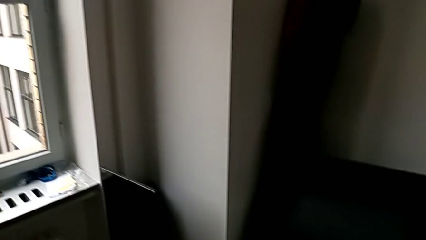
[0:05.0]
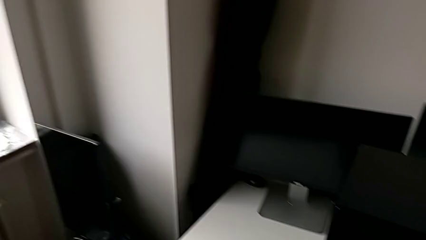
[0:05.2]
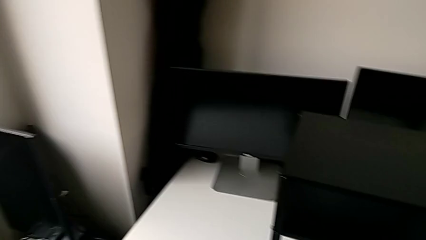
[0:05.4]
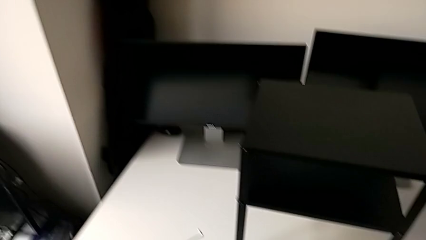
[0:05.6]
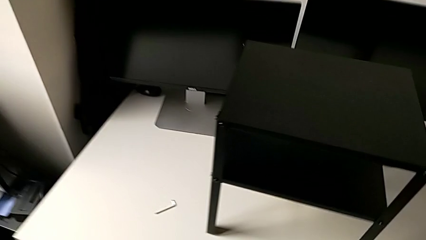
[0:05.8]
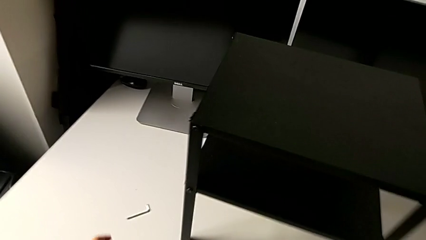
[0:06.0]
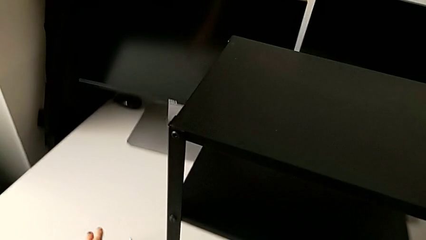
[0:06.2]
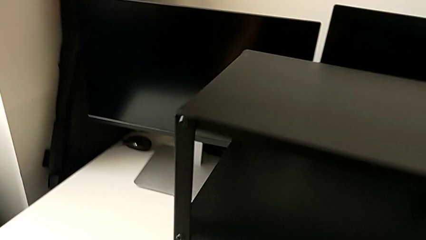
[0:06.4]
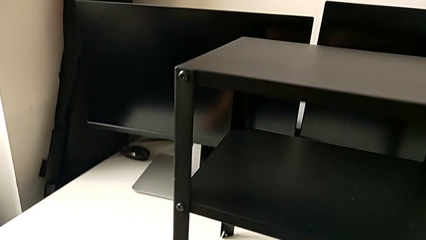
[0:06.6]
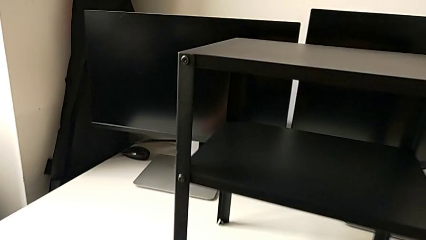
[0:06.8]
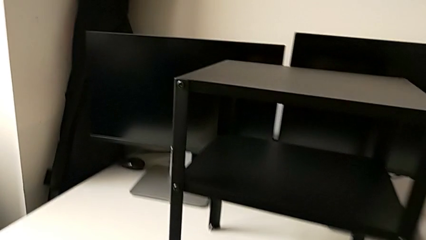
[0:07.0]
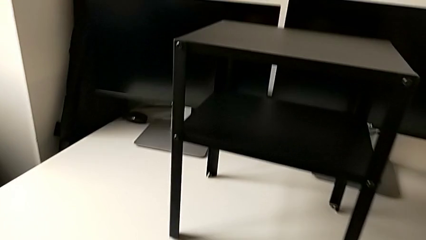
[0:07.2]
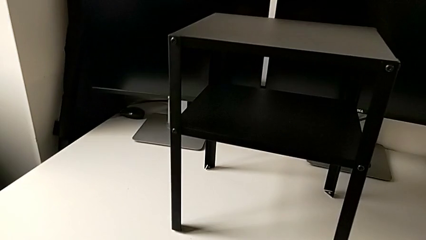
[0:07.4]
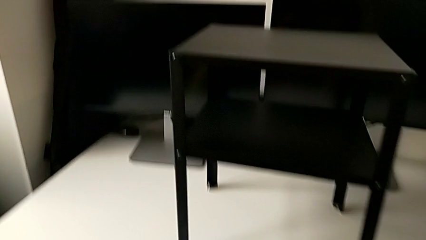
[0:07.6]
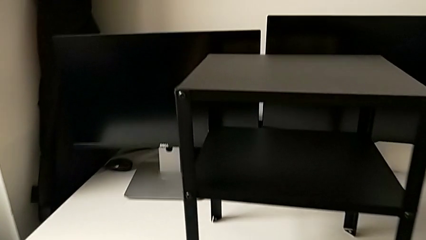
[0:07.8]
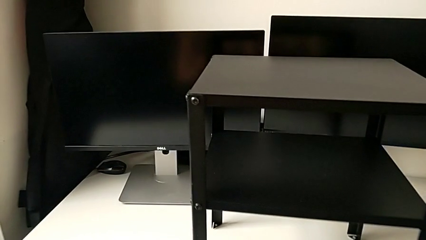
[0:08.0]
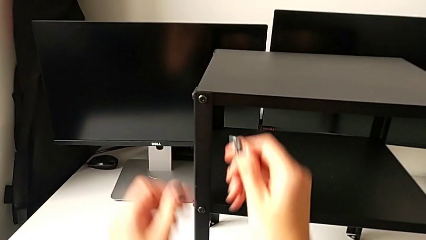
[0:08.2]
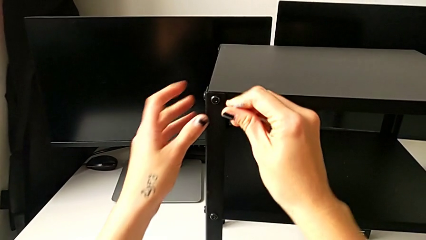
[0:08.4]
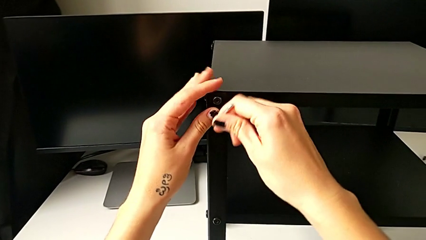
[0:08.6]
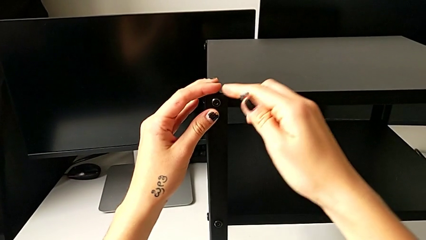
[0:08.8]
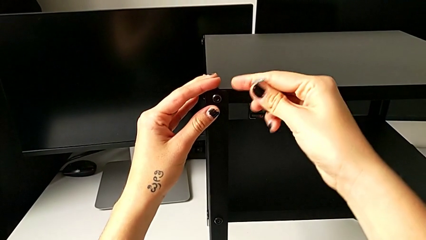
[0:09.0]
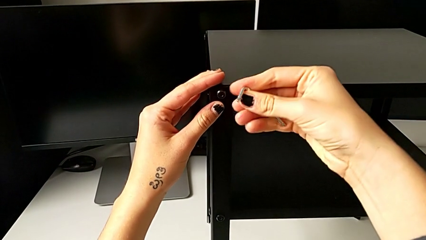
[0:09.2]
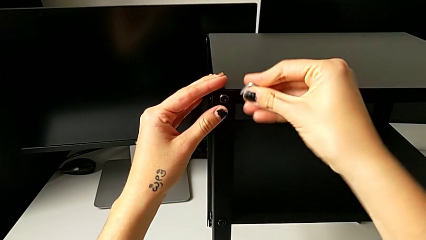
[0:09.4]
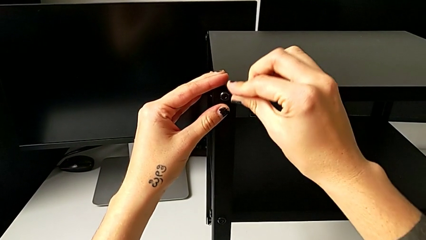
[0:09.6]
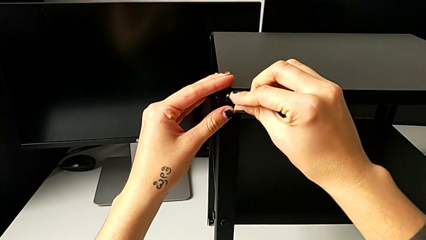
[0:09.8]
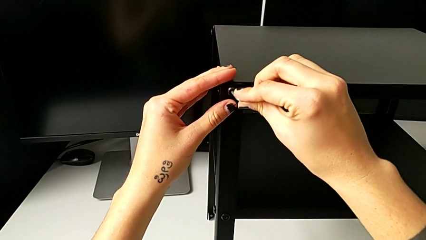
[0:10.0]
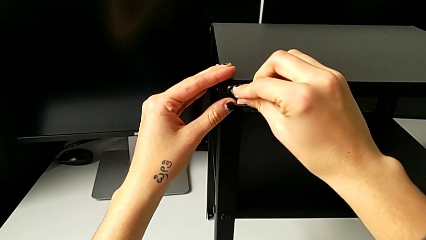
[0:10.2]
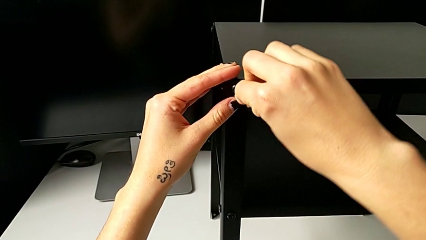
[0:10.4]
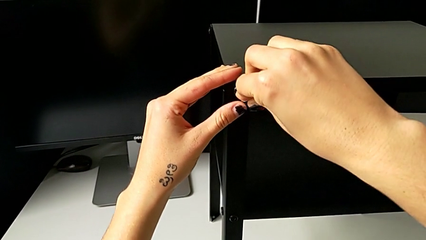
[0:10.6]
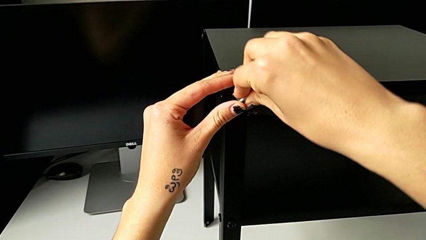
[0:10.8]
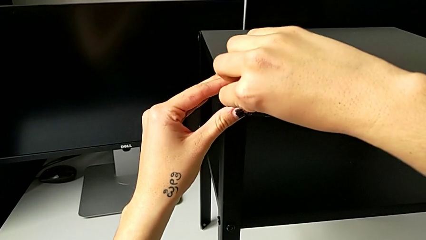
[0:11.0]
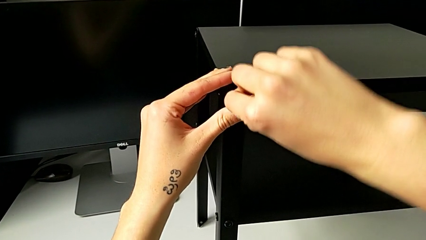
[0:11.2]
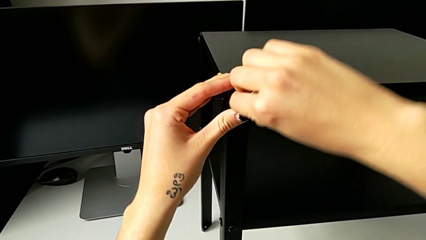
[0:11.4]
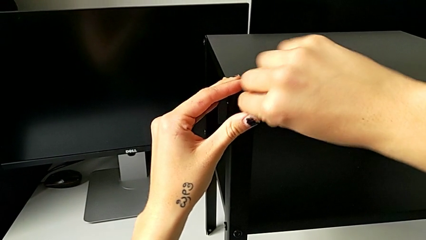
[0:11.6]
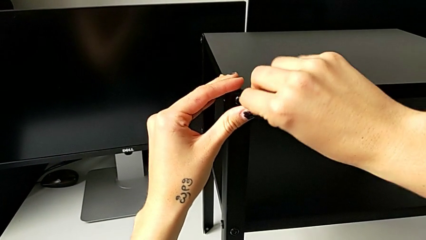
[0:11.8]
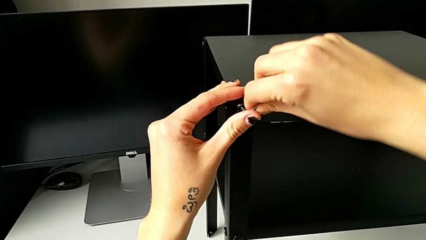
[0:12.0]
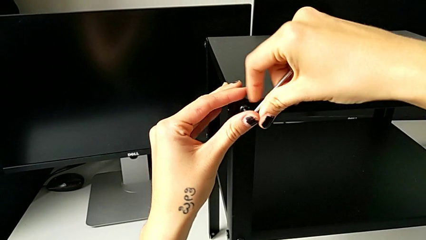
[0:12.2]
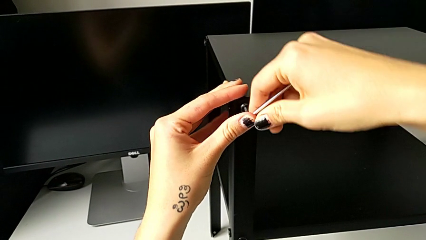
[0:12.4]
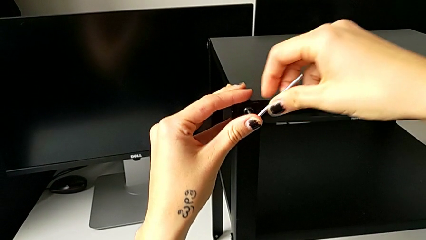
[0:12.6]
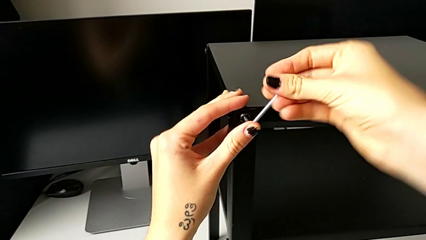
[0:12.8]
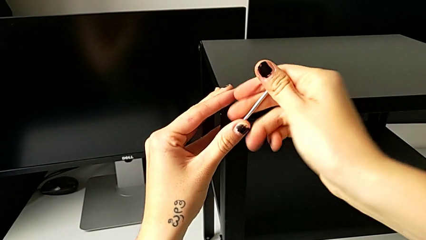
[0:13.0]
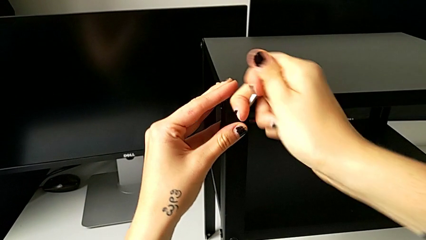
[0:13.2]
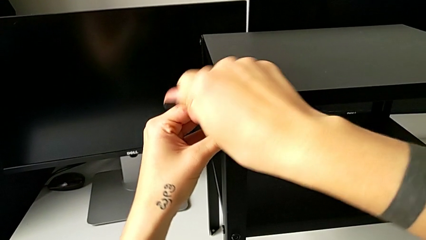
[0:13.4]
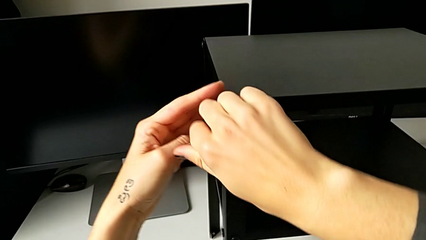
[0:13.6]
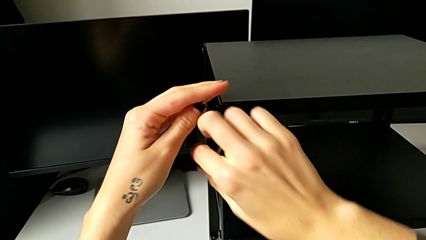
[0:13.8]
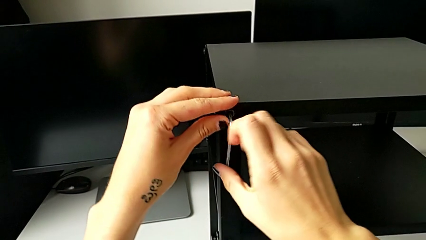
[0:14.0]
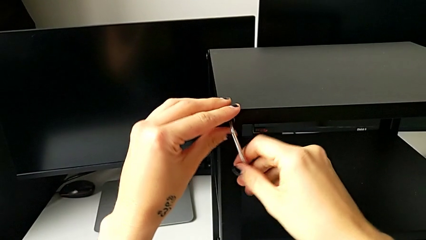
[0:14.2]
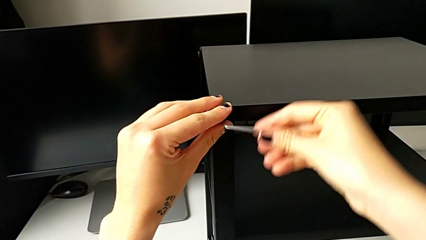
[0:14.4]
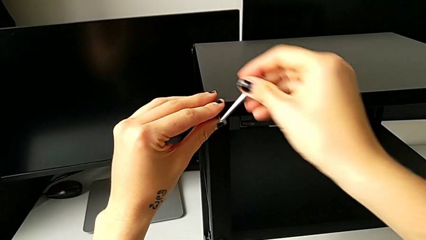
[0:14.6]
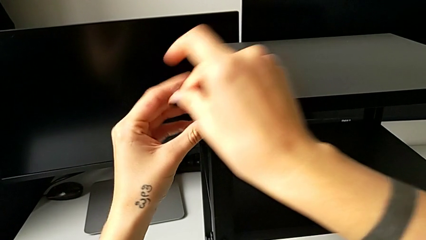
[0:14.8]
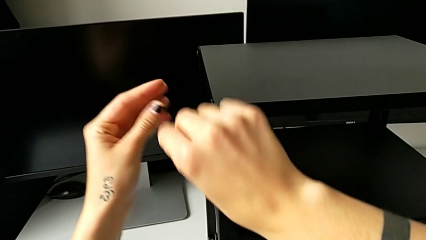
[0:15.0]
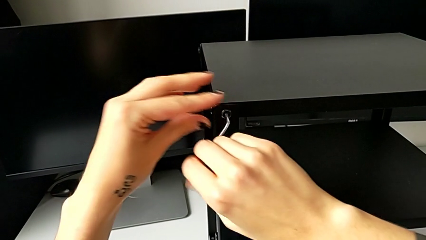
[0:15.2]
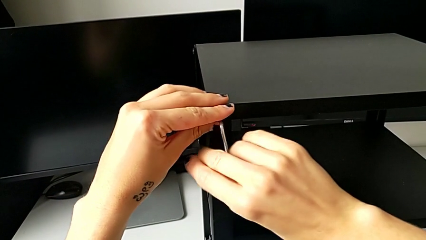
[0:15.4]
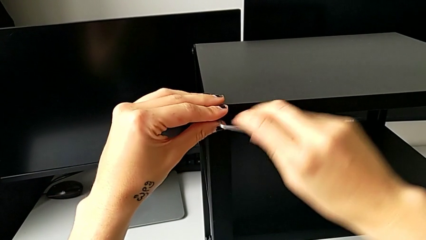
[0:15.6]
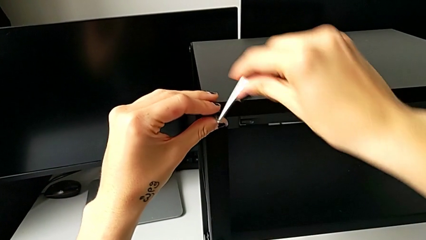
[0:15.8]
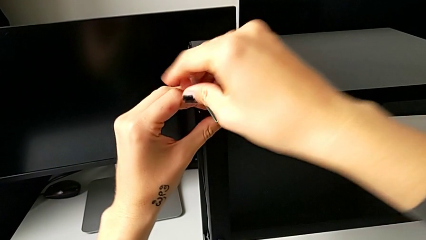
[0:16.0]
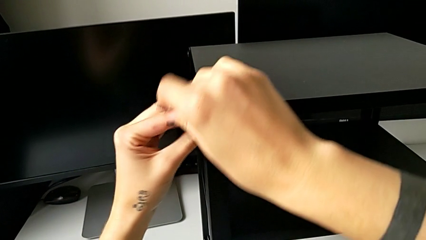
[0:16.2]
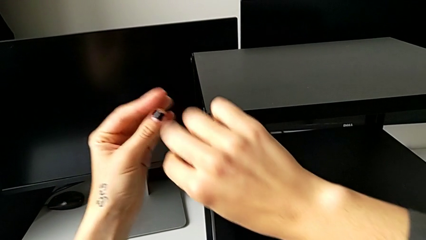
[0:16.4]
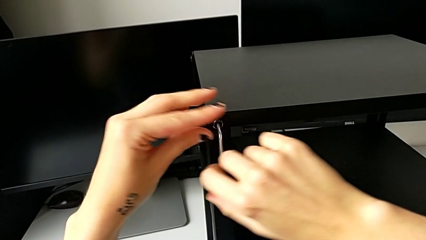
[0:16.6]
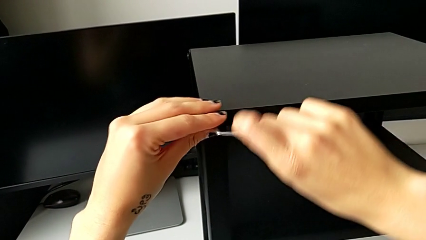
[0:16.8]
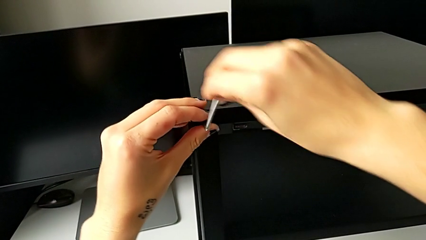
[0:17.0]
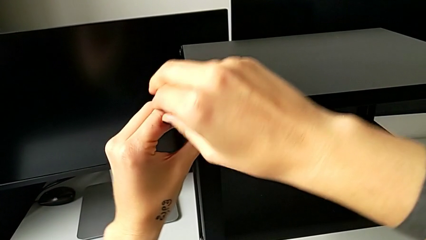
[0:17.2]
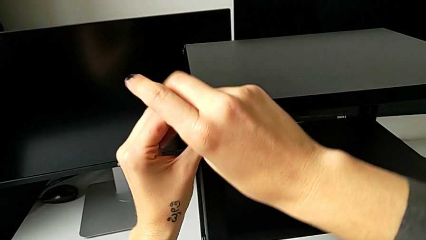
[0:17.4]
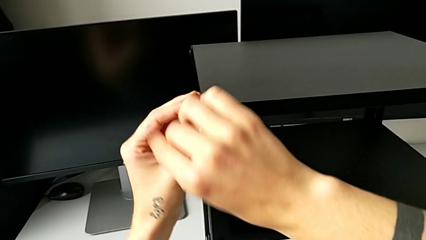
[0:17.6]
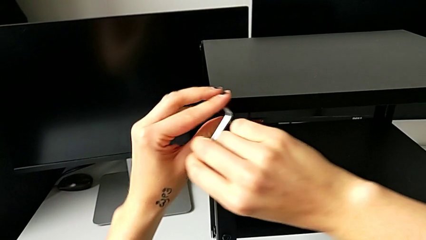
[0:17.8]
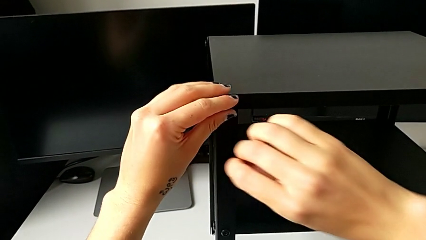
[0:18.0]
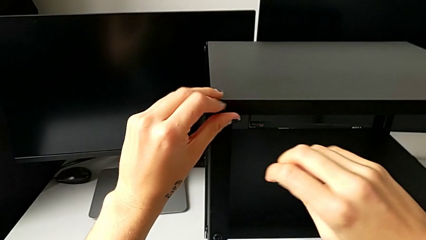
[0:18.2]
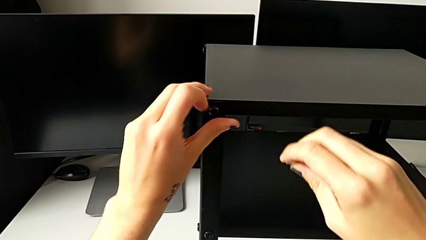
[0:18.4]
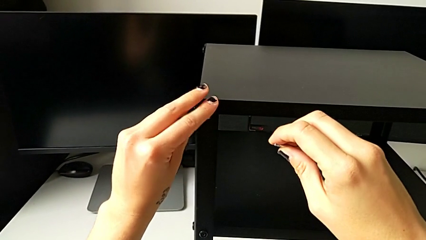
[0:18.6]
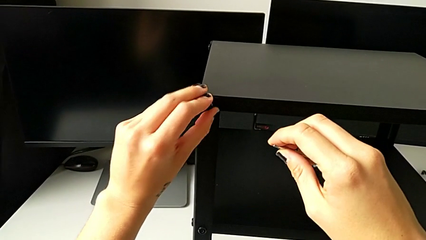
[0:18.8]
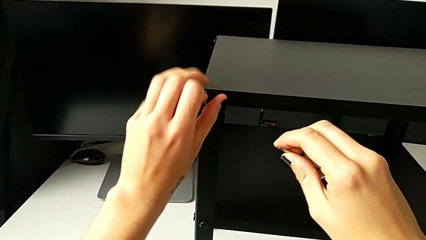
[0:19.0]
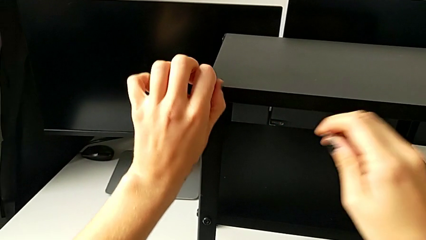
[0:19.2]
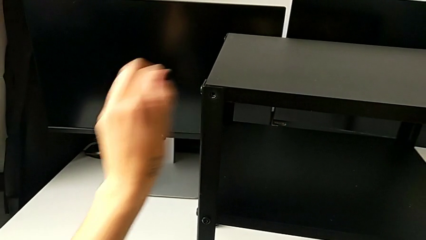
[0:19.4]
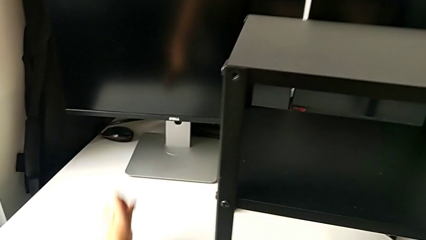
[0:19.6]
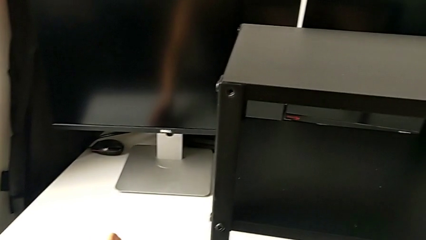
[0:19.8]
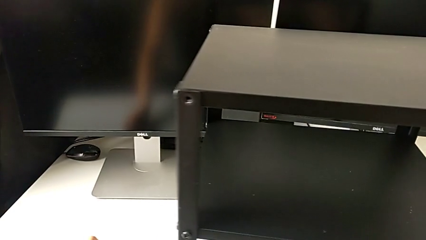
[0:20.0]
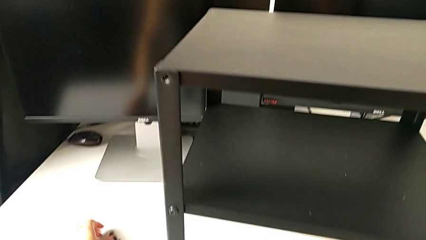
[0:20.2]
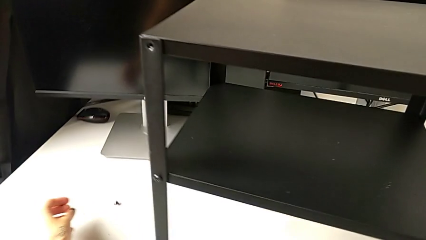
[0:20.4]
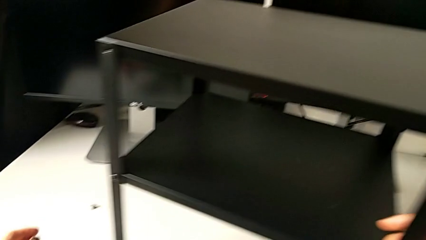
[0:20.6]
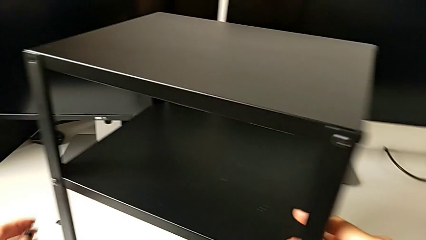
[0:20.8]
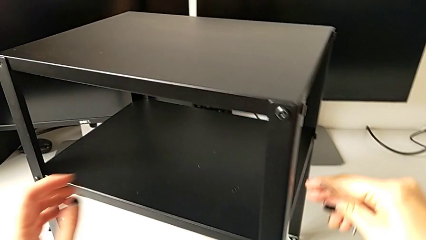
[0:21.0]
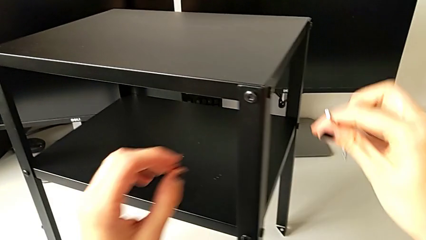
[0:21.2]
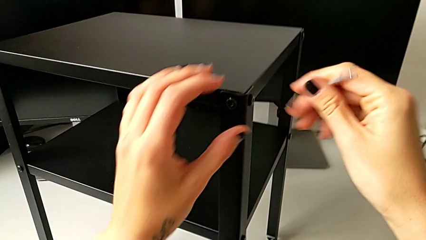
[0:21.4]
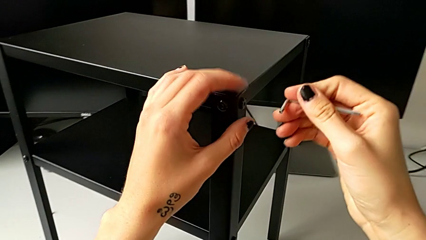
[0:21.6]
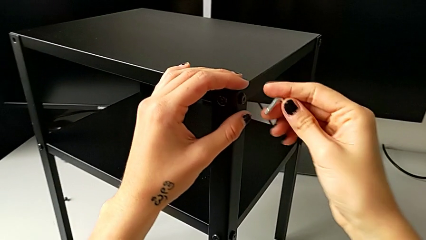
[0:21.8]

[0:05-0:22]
The camera wearer is unscrewing the top hex socket head. They approach the nightstand, grab the Allen wrench, insert it, unscrew the hex socket head, withdraw the Allen wrench, unscrew the hex socket head, disassemble it, place it and rotate the nightstand twice.
